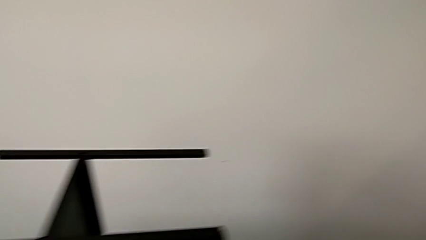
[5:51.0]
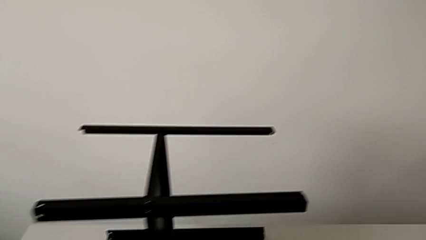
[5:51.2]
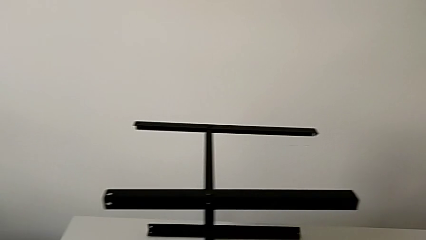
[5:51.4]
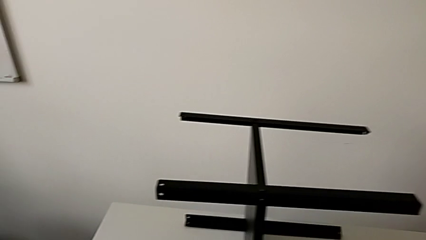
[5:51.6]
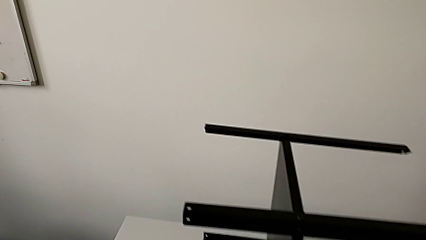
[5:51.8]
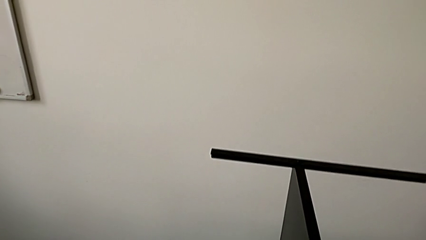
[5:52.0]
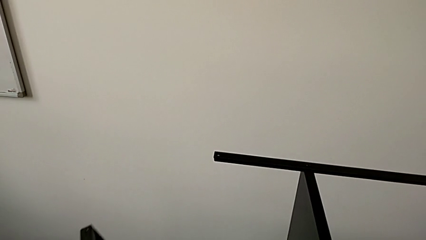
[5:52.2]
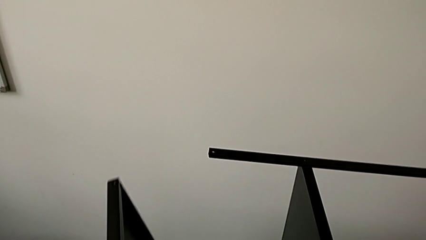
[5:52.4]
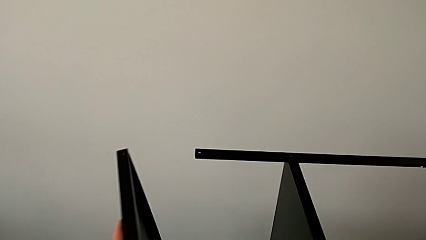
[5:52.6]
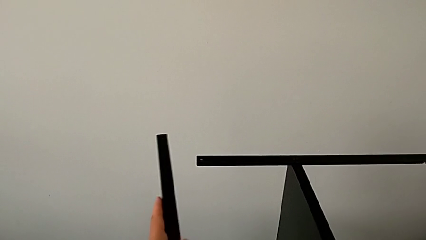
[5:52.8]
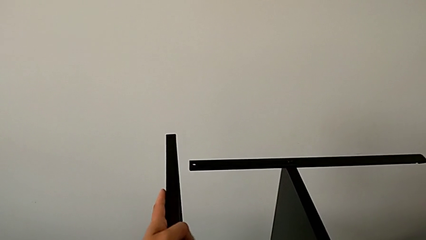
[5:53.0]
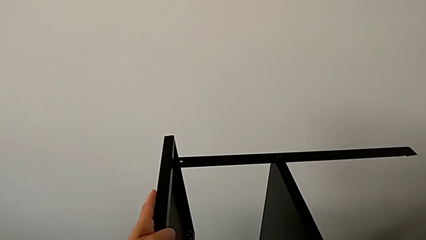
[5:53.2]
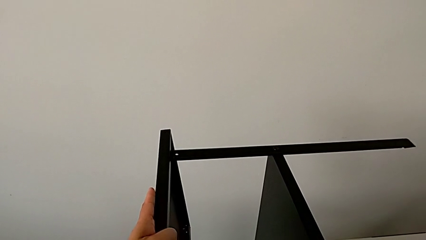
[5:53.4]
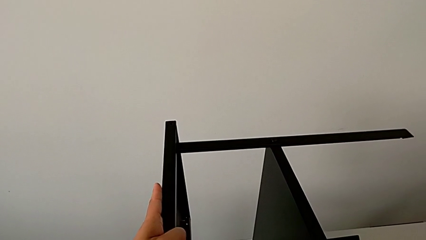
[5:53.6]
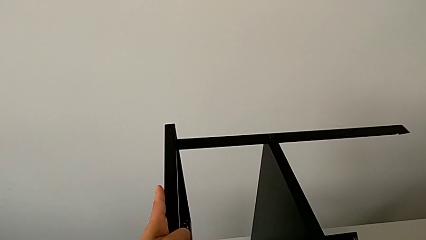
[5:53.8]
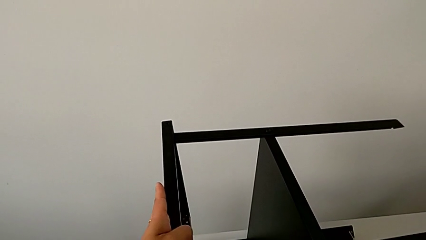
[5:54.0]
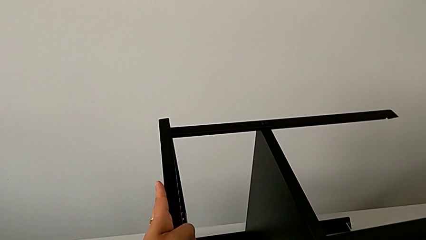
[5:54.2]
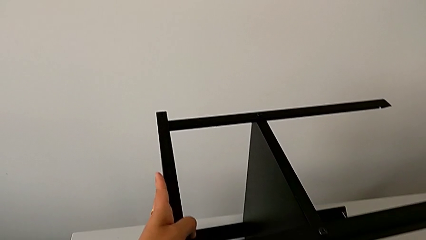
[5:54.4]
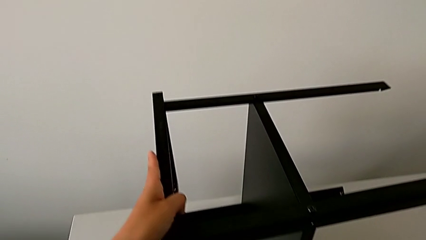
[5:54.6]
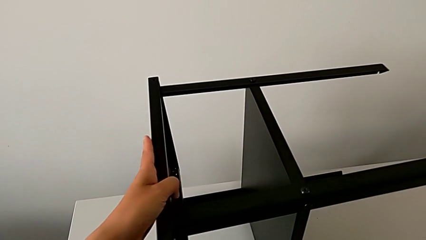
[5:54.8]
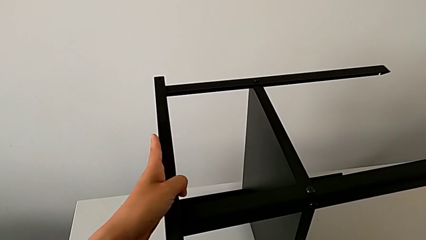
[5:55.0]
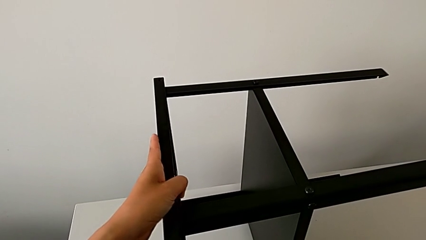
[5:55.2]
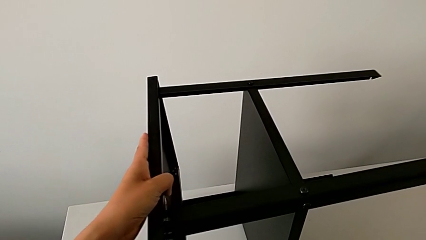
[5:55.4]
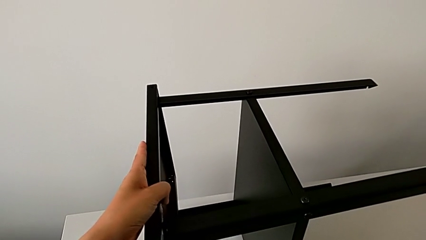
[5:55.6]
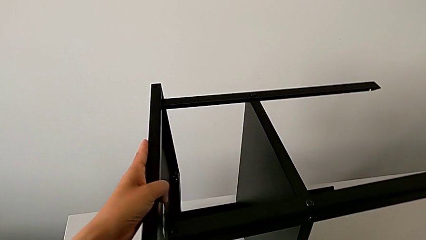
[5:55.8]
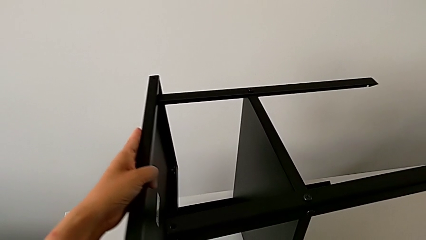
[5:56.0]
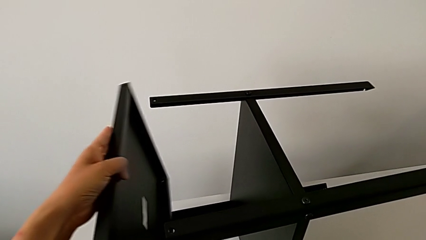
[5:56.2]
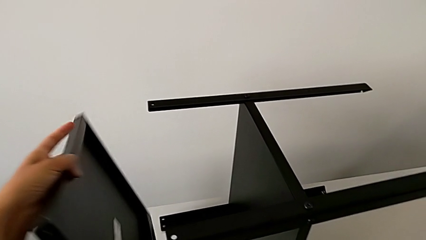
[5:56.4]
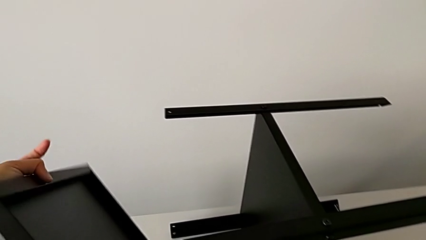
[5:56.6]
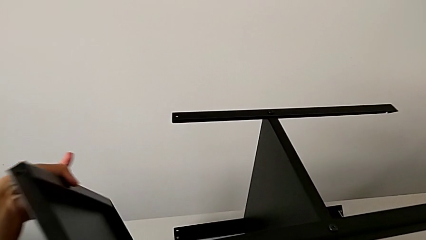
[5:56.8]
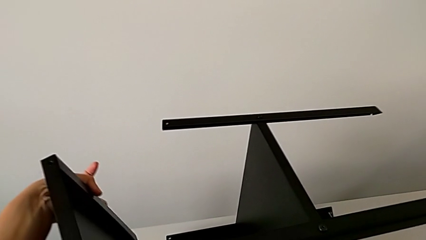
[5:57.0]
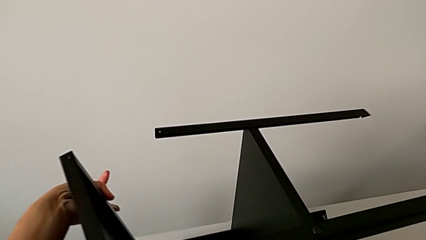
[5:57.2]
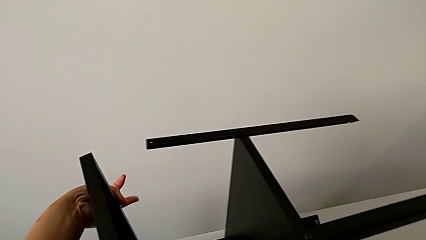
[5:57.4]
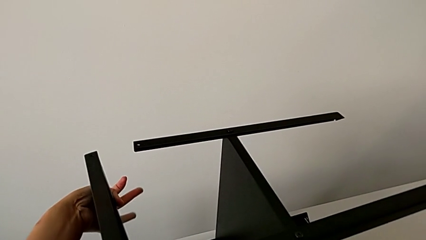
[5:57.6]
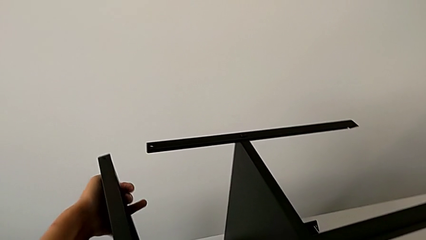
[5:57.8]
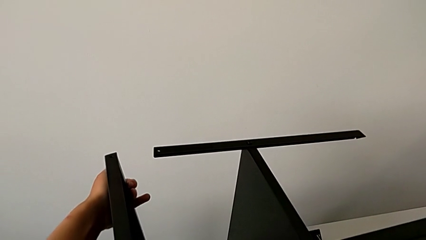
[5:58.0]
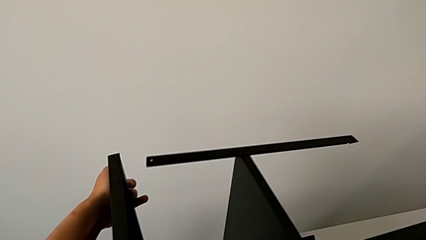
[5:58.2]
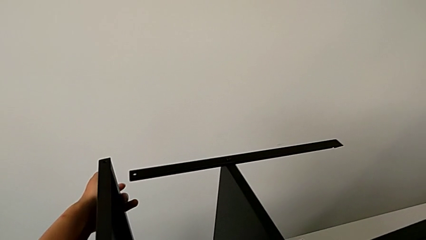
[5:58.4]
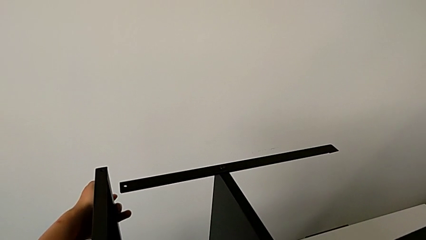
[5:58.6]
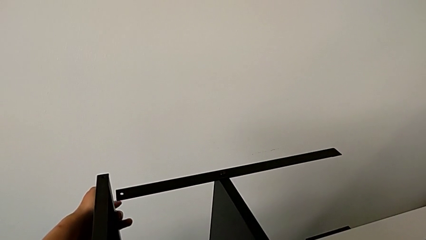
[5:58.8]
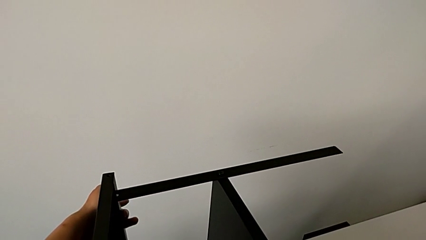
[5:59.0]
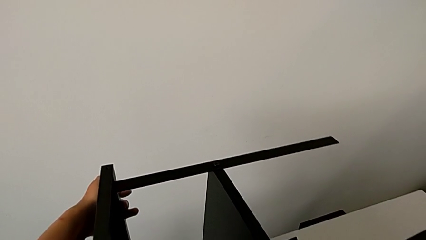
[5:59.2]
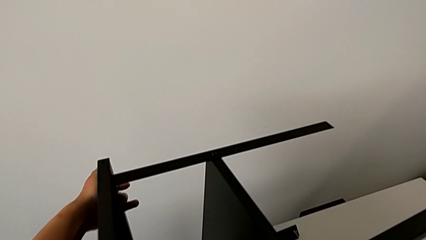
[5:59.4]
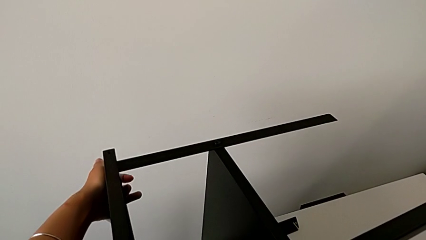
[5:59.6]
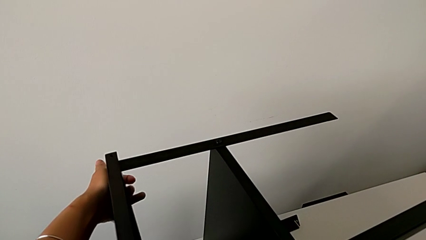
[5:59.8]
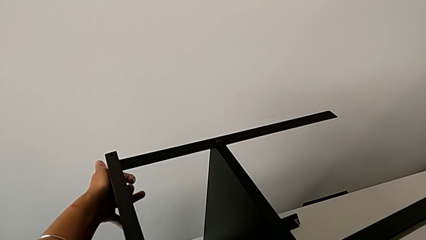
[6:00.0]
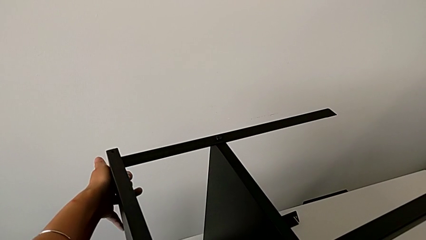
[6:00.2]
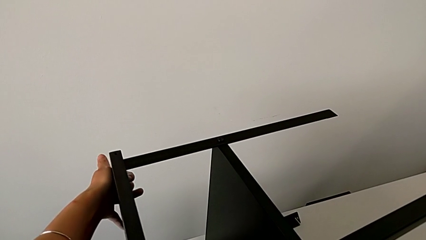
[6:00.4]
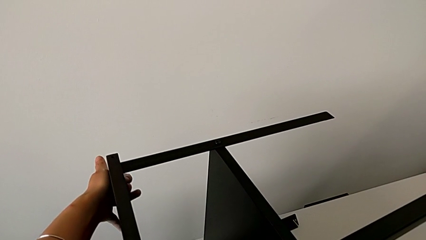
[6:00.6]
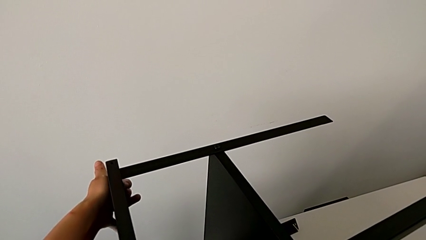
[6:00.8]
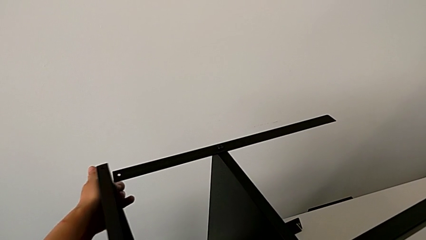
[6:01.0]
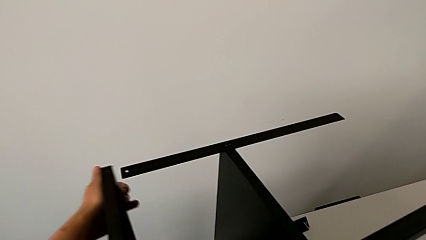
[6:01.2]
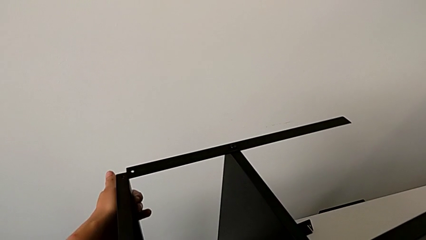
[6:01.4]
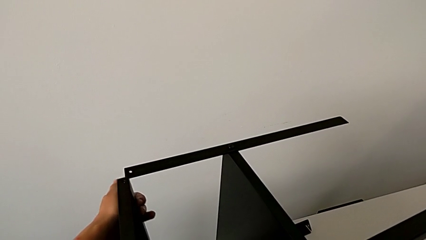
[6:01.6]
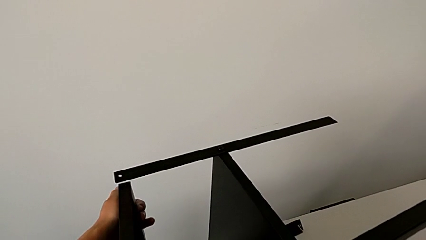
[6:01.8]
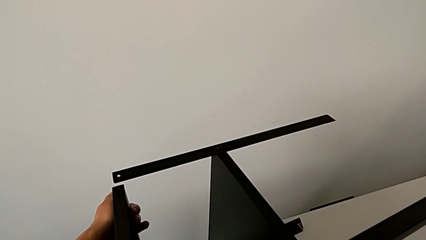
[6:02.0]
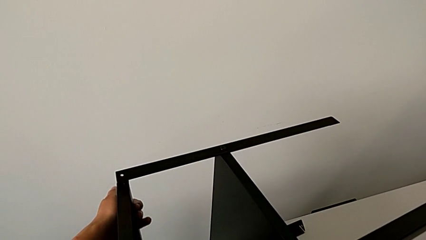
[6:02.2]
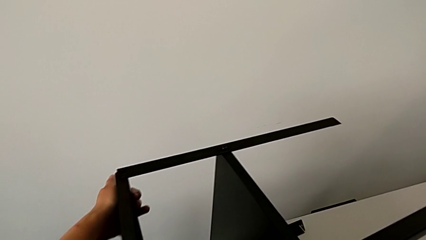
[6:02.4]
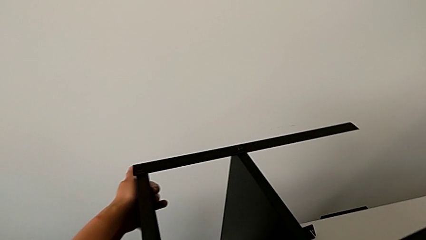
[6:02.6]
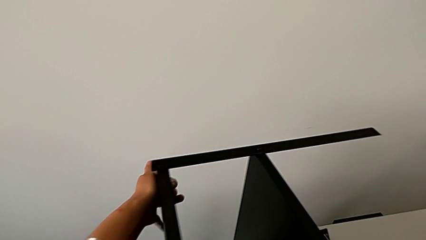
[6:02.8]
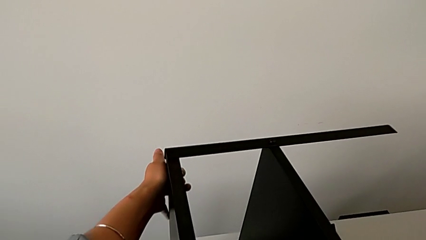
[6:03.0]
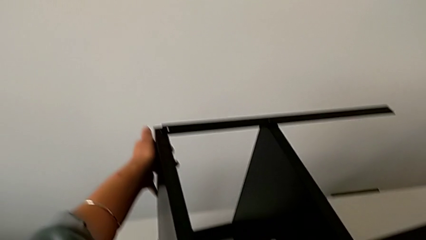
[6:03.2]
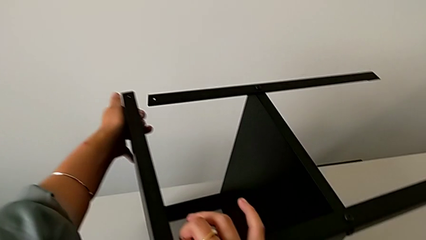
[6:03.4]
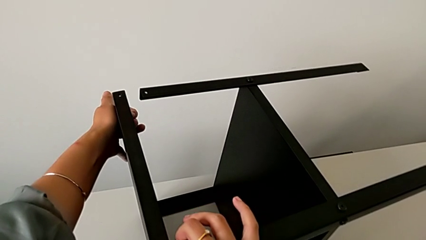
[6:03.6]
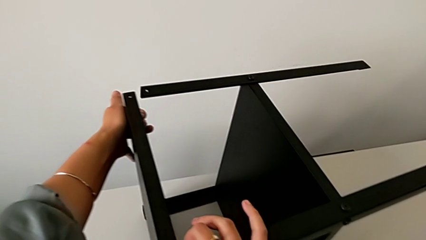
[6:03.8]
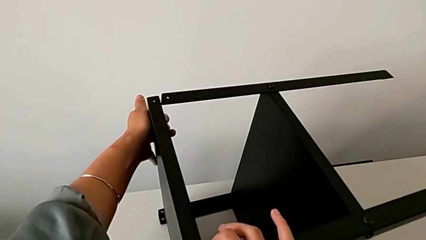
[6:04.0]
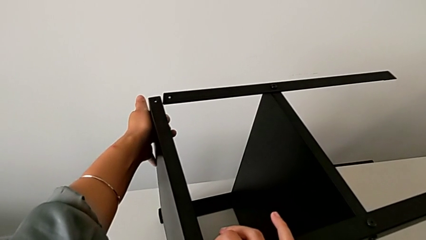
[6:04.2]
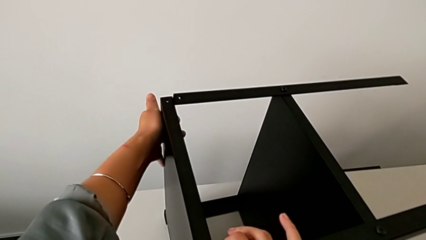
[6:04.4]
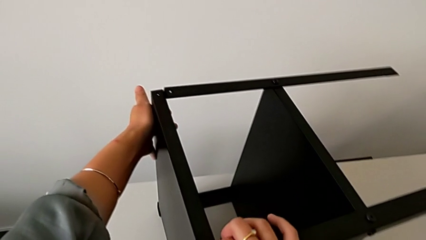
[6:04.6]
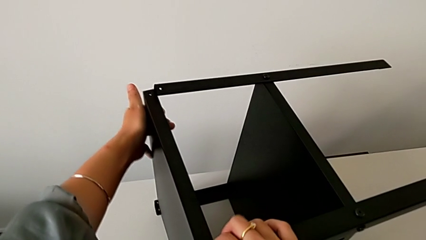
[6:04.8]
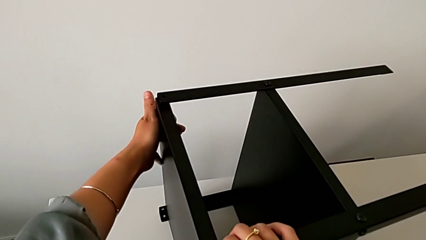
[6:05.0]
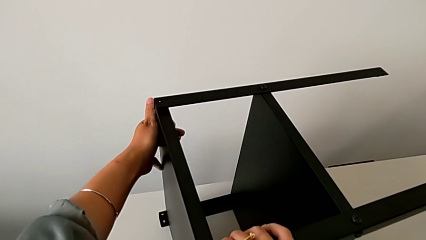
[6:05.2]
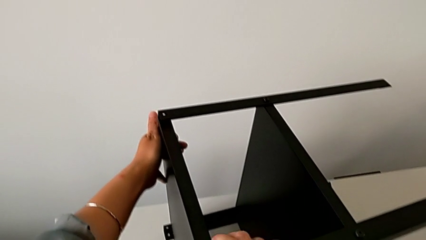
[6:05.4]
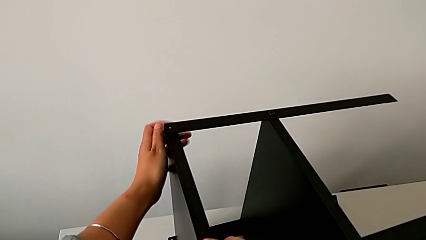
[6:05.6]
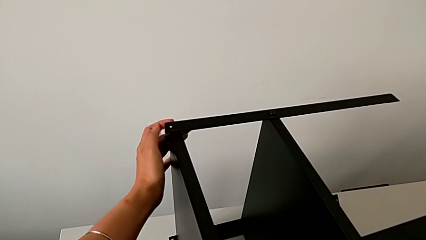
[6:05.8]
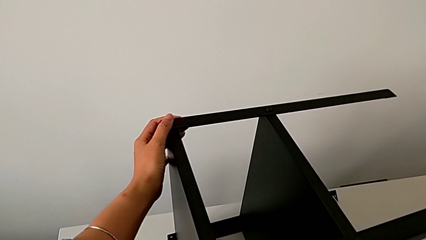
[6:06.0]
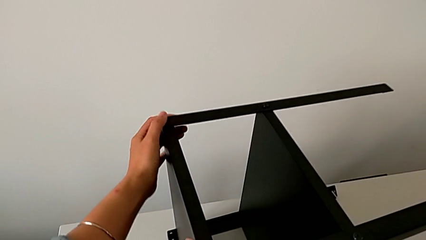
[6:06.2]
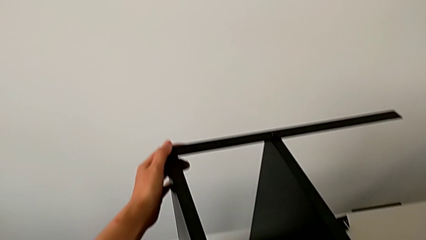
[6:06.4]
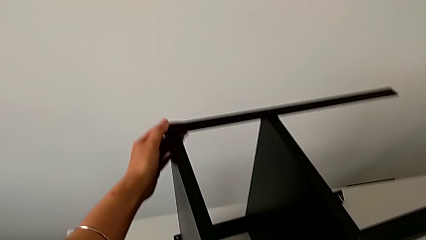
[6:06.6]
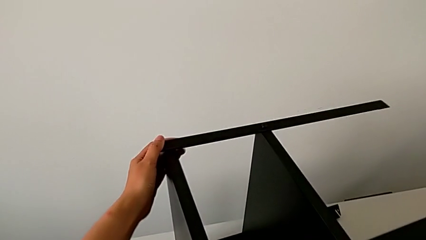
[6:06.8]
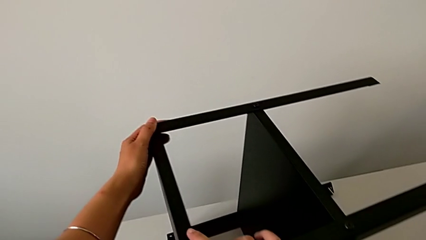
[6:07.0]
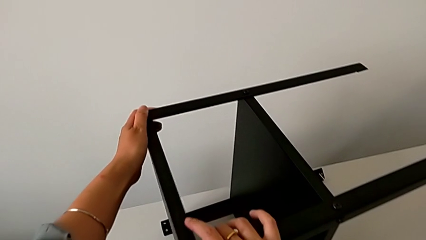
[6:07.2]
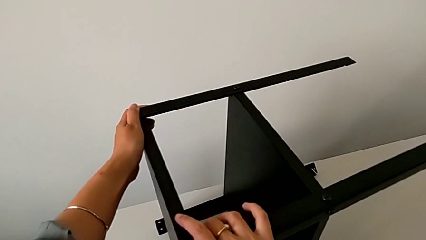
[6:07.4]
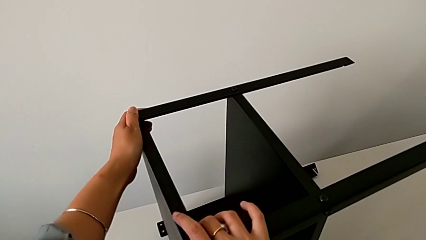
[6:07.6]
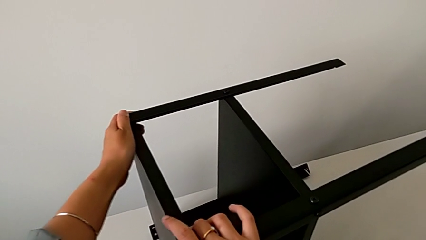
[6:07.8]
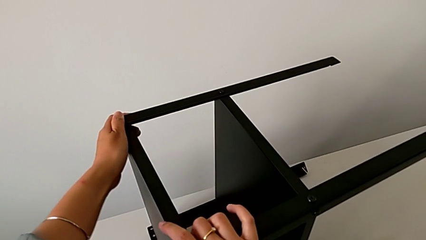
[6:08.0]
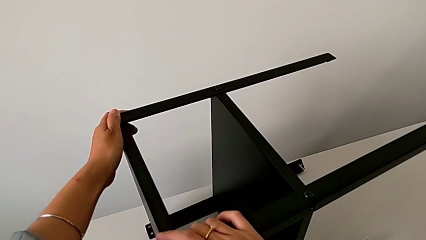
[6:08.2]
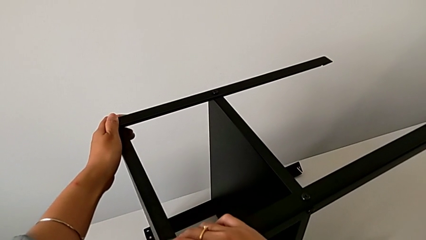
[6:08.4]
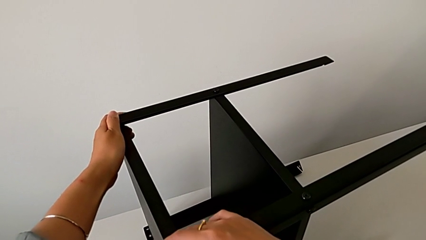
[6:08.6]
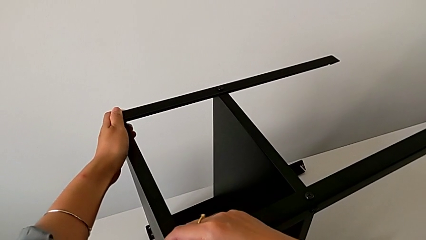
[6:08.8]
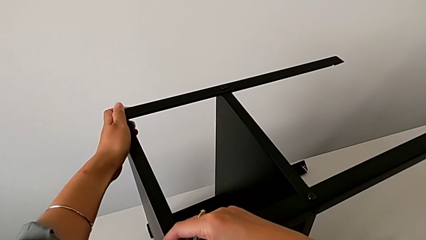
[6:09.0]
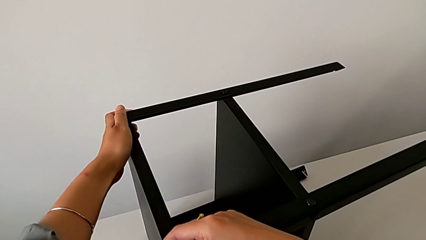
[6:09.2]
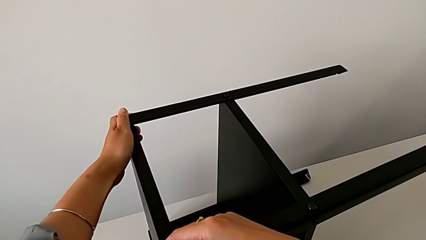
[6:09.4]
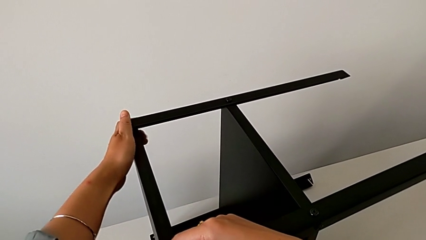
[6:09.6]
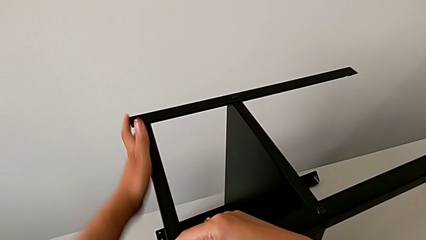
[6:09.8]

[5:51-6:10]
The camera wearer is assembling the top shelf of the table. They wrongly align the top tray, inserting the upper tray incorrectly, rotate it, wrongly align it, inserting the upper tray incorrectly, withdraw it and begin to align it.
